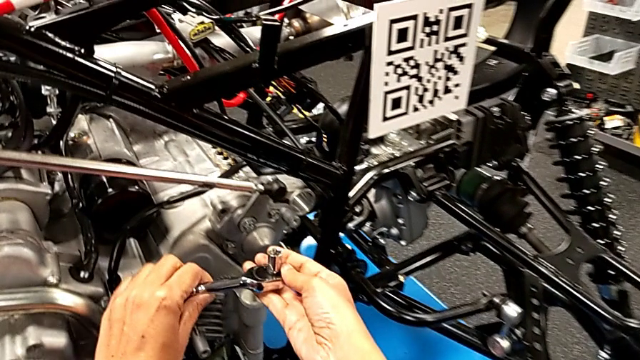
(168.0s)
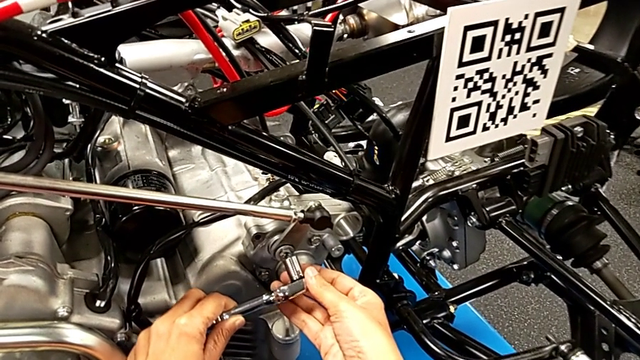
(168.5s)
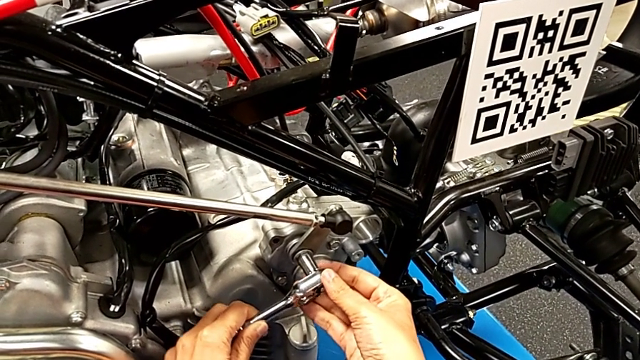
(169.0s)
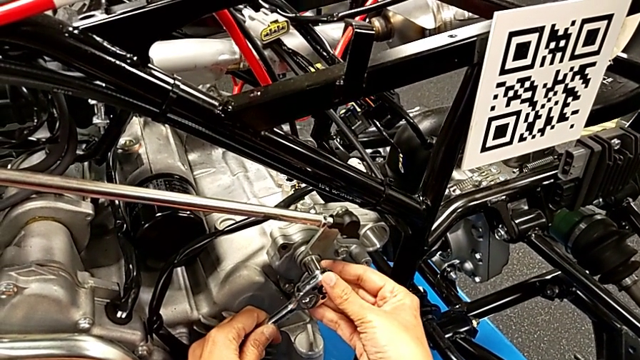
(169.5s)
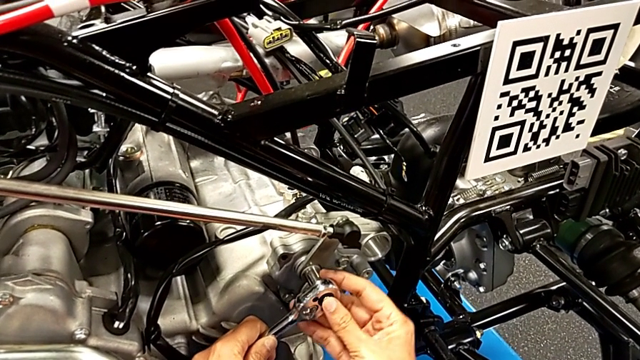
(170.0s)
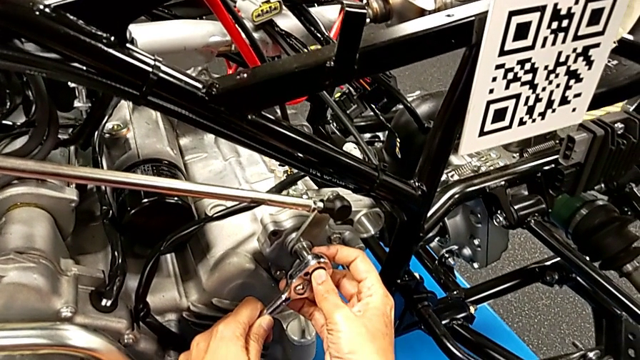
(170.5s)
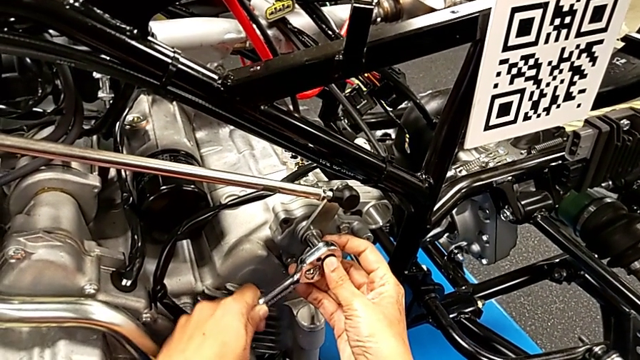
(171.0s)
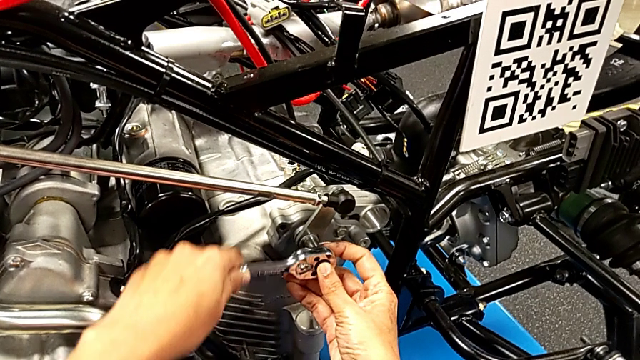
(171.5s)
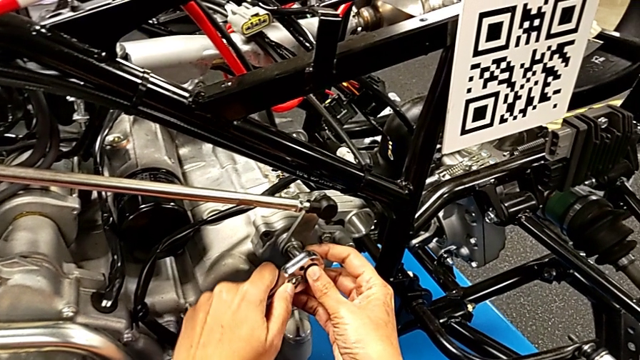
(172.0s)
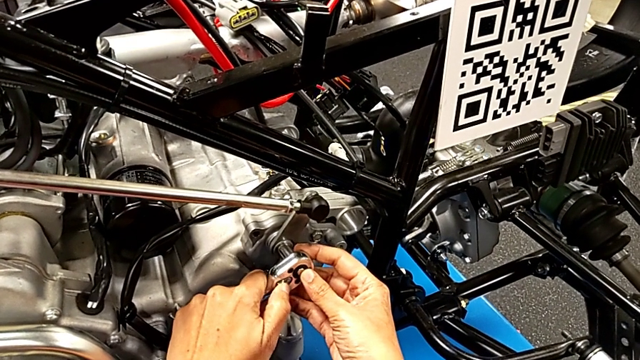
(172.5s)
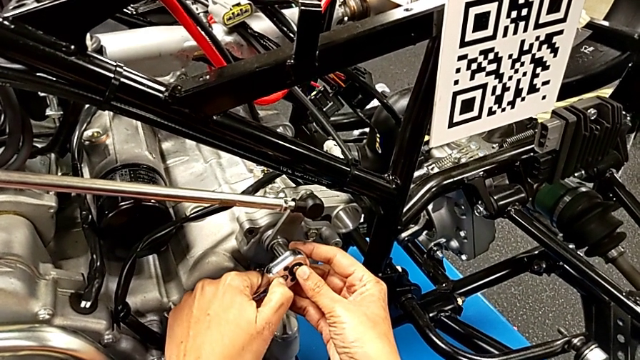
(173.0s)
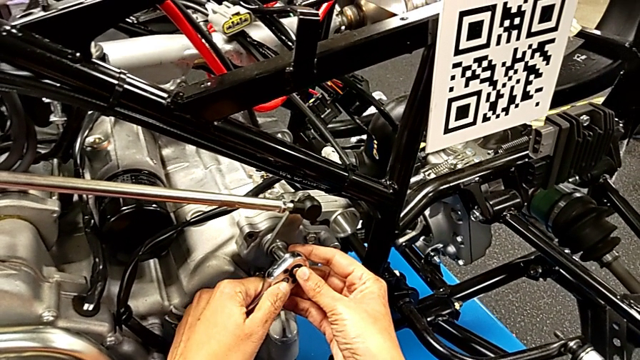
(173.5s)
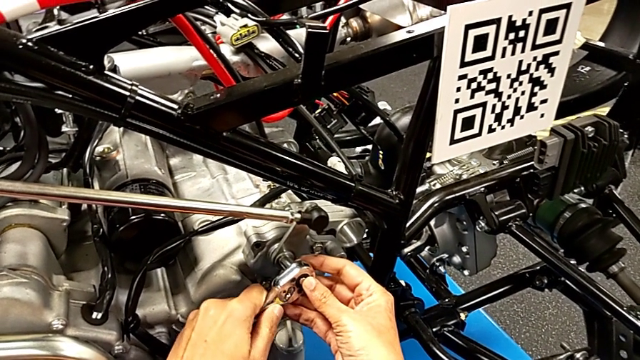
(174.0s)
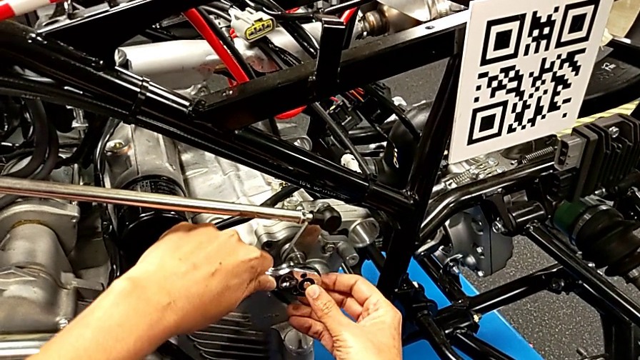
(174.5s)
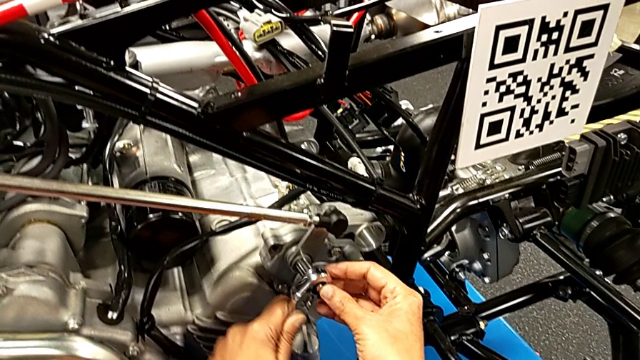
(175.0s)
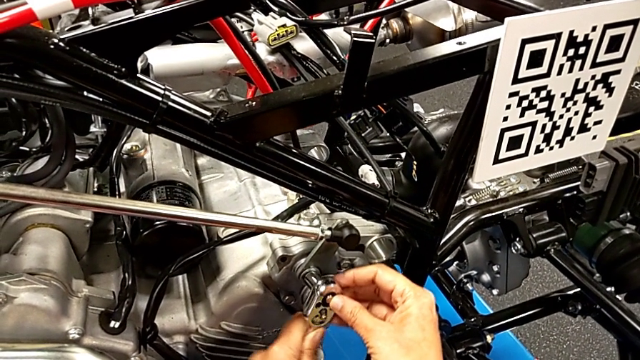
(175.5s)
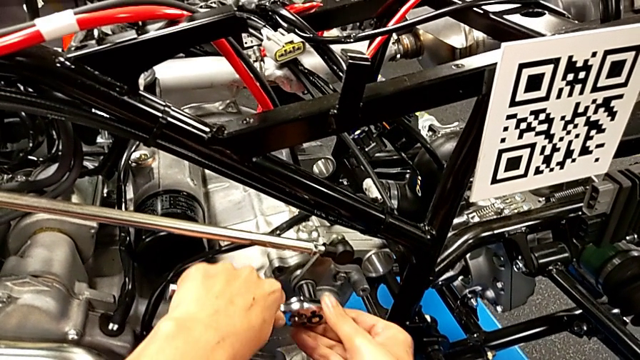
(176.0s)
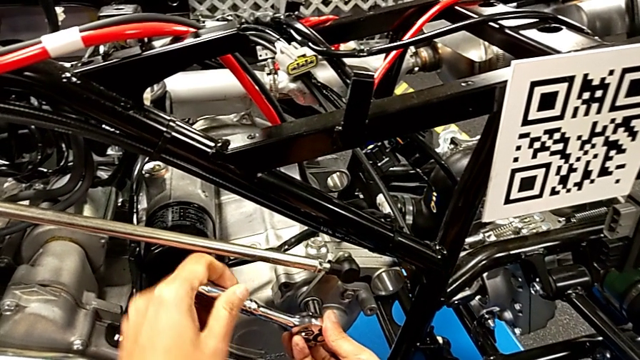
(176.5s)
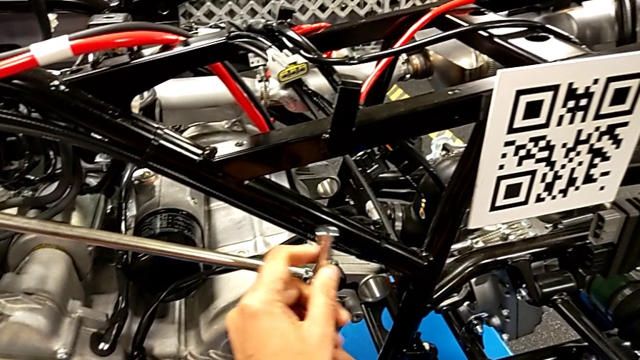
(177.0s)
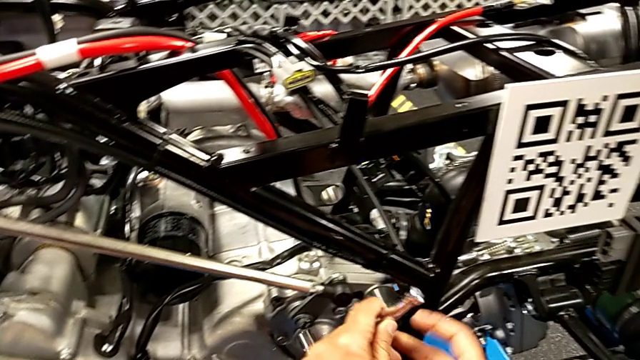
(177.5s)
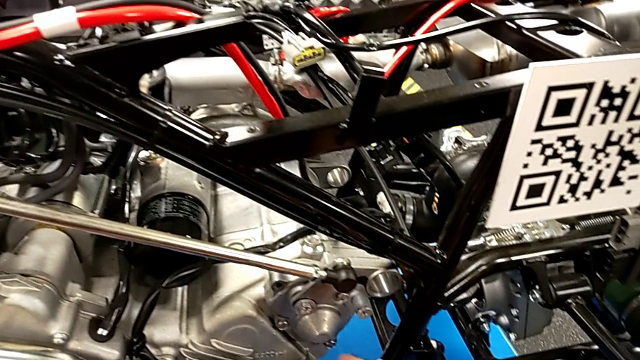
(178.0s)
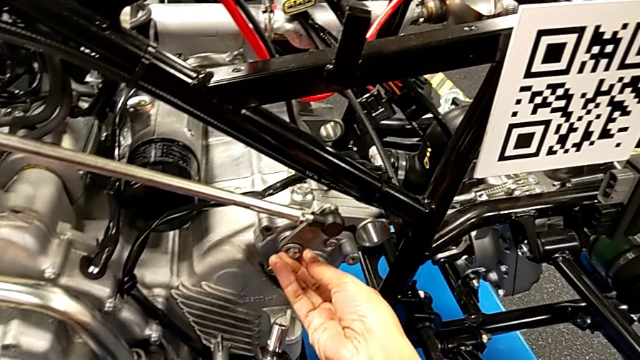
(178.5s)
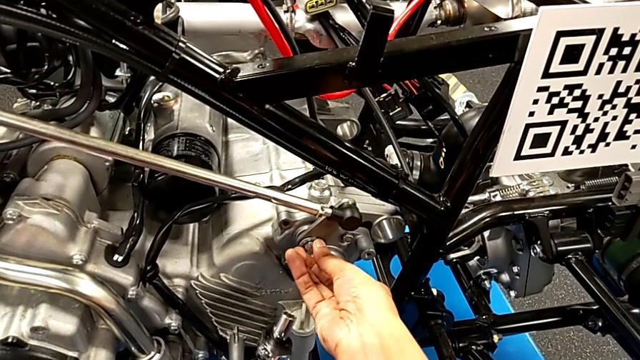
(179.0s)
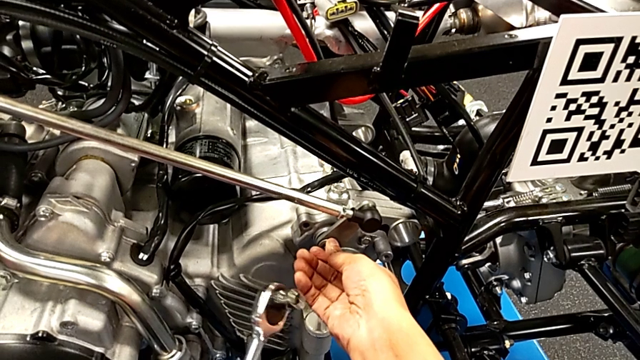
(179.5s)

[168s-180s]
The camera wearer is screwing the bolt through the washer. They insert the ratchet with the right hand, wrongly screw the bolt, slide the ratchet adjuster, screw the bolt, withdraw the ratchet and inspect the bolt.

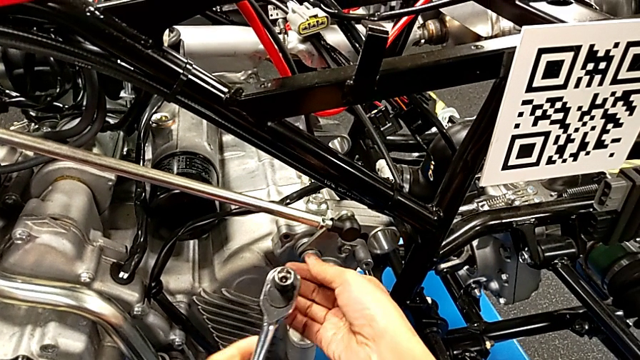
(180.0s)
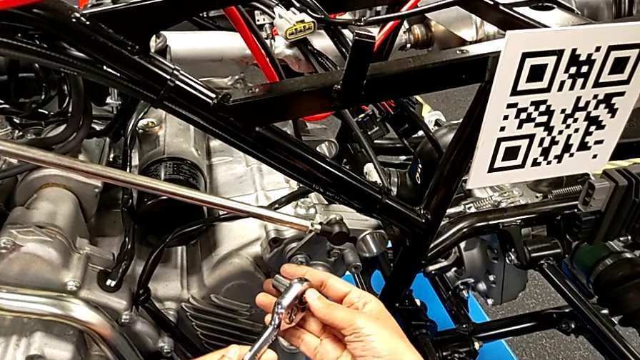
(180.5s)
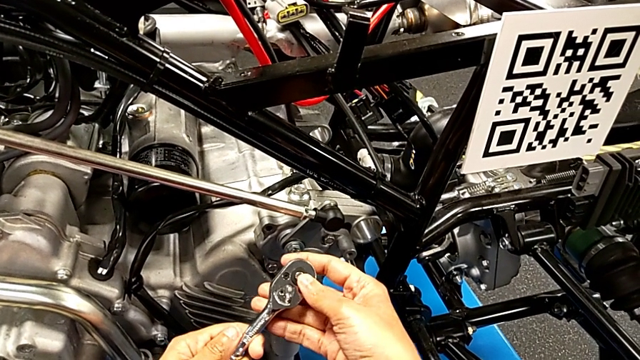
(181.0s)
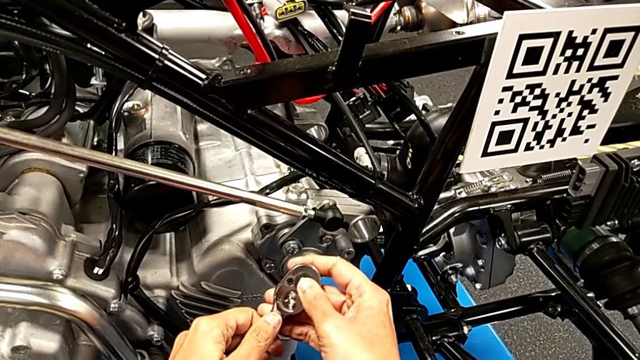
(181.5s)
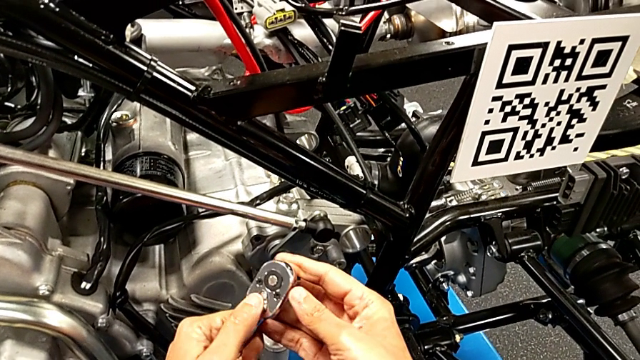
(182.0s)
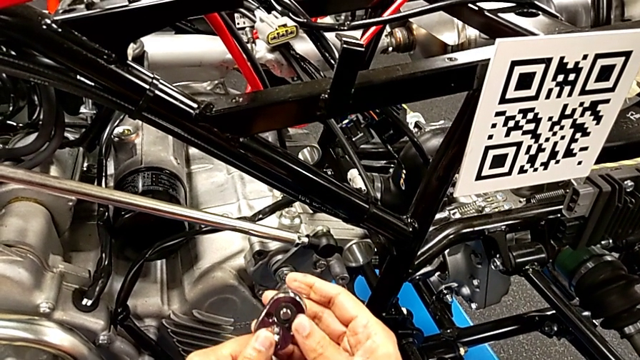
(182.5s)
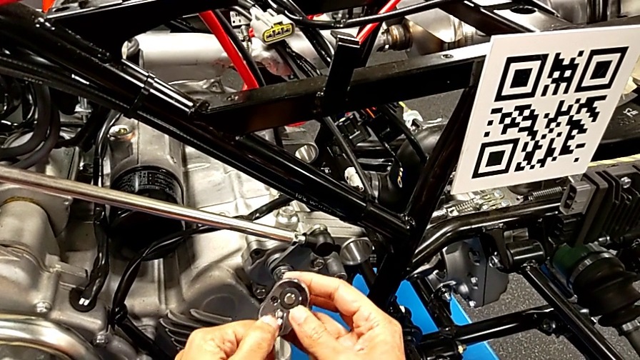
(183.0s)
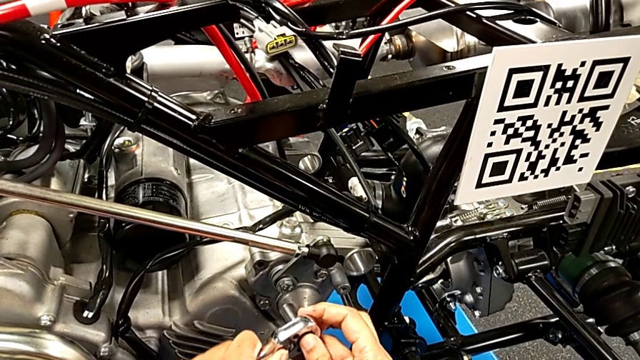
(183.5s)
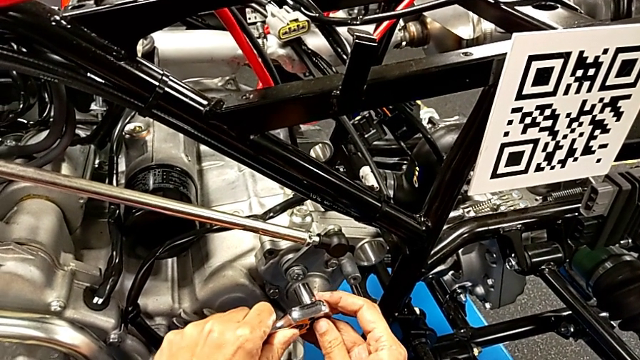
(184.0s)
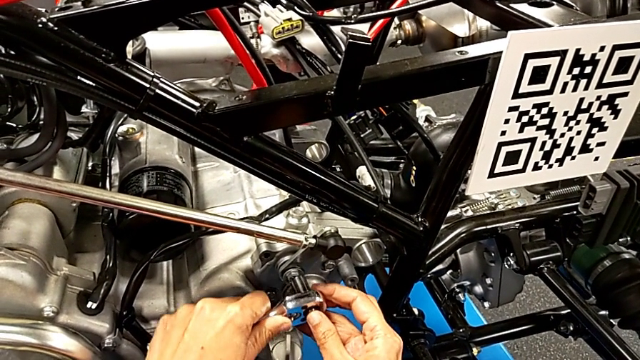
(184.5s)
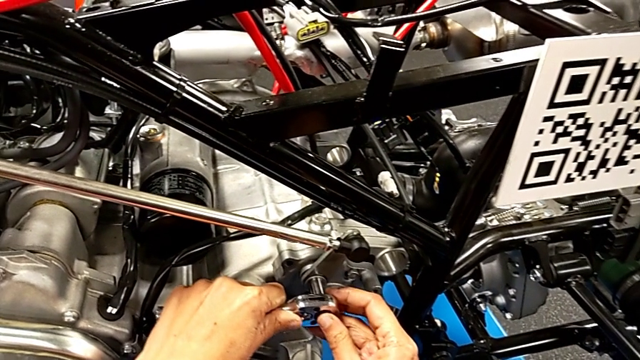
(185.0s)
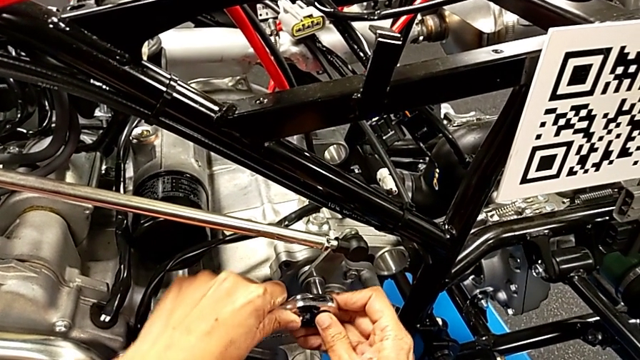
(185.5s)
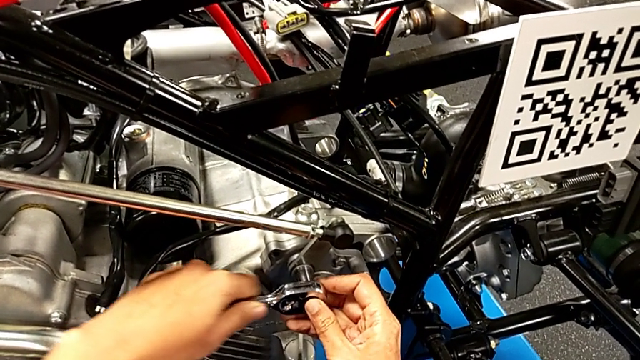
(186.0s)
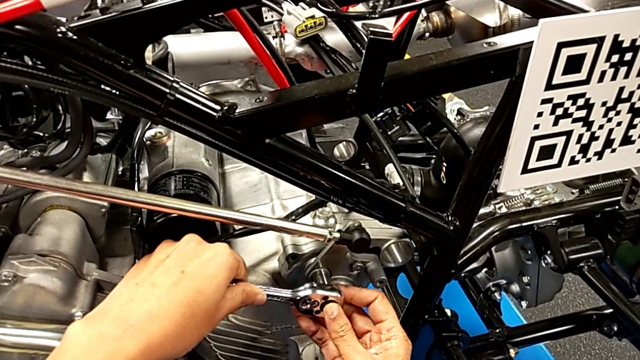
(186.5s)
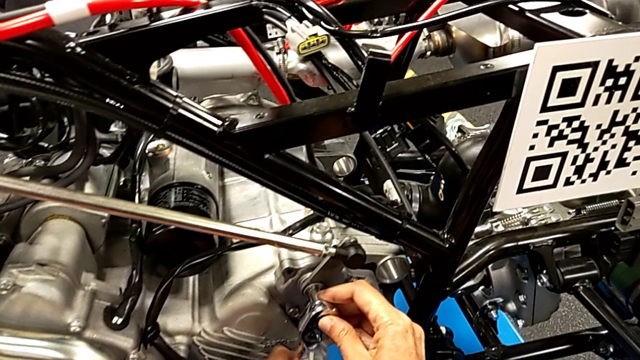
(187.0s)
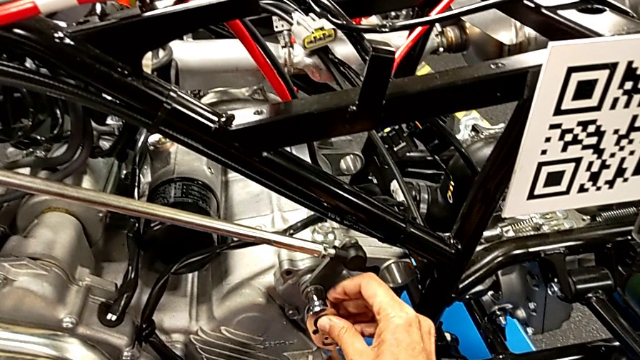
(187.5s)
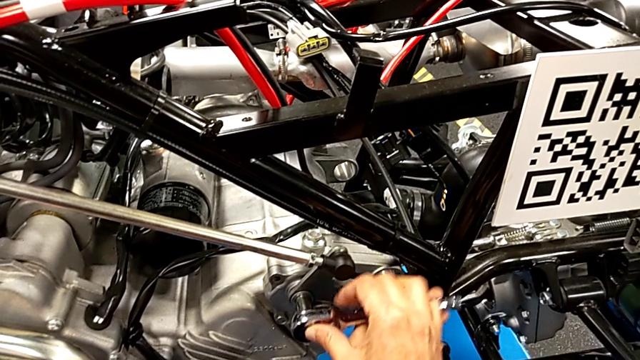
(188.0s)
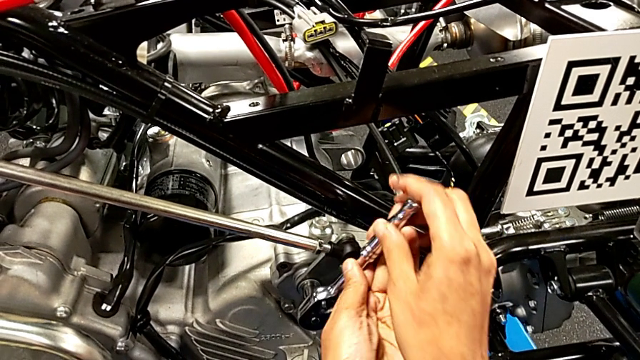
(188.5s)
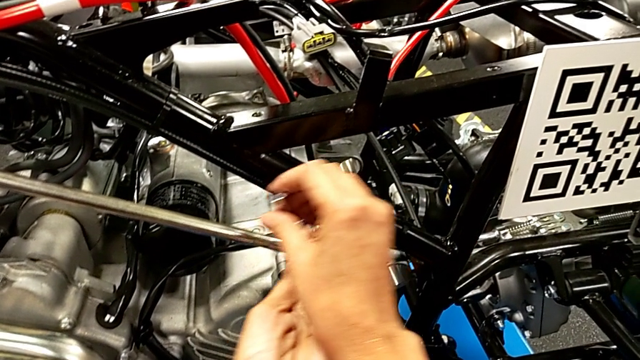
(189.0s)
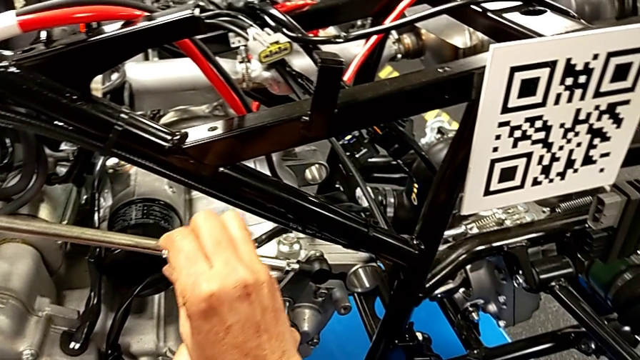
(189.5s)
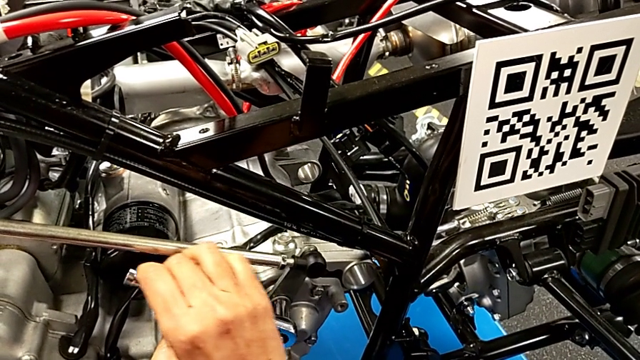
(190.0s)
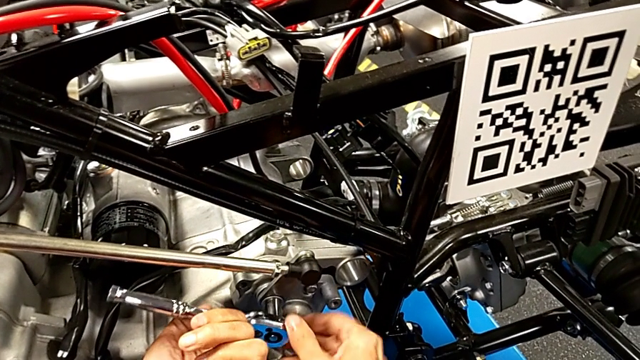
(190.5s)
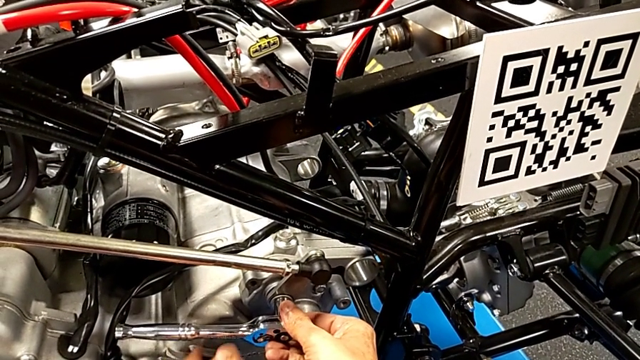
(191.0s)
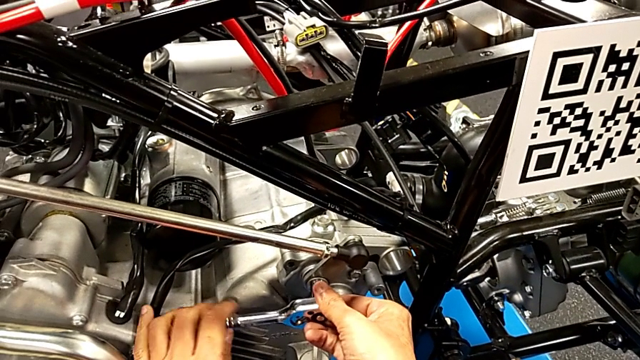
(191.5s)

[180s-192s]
The camera wearer is screwing the bolt through the washer. They inspect the ratchet, insert it with the left hand and begin to wrongly unscrew the bolt with the right hand.
